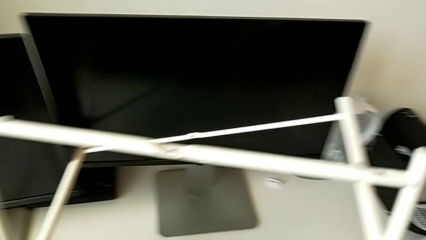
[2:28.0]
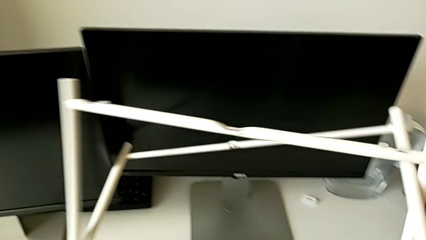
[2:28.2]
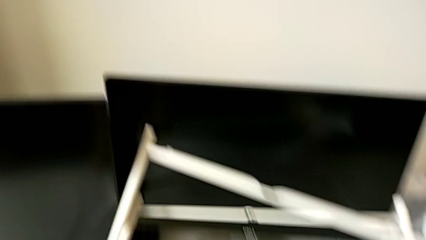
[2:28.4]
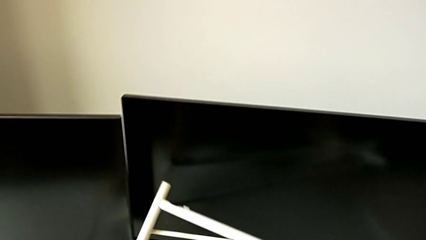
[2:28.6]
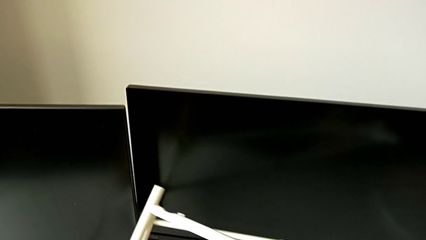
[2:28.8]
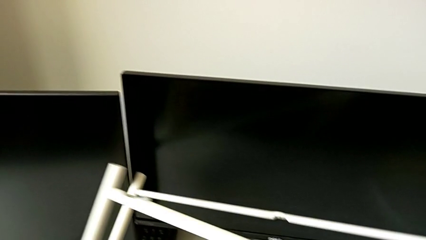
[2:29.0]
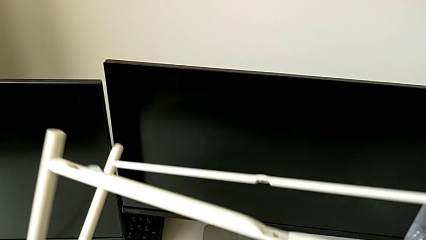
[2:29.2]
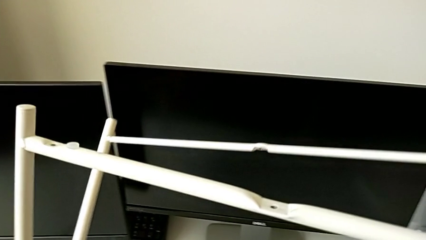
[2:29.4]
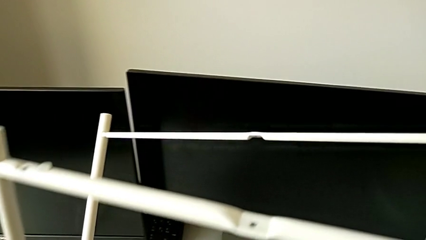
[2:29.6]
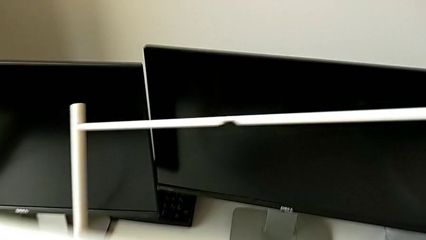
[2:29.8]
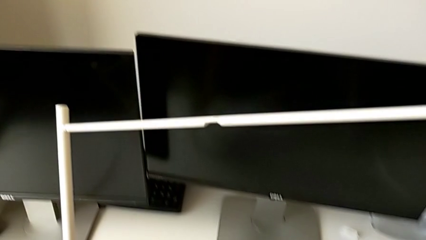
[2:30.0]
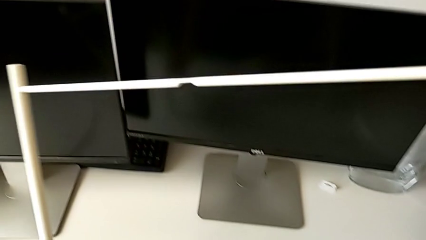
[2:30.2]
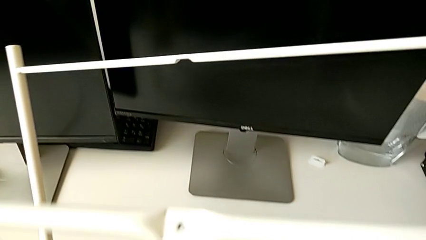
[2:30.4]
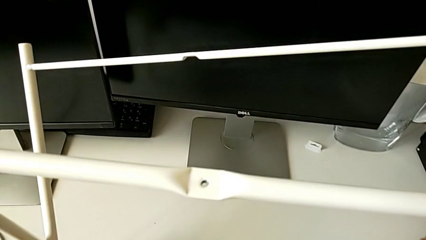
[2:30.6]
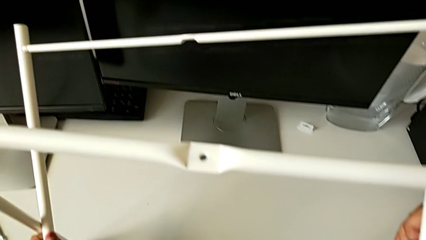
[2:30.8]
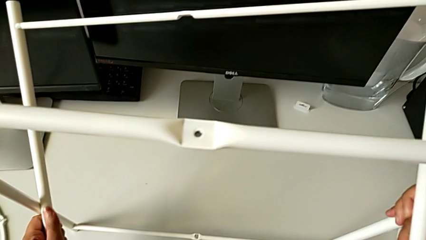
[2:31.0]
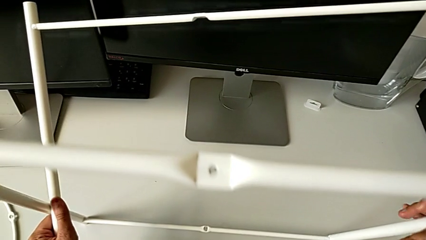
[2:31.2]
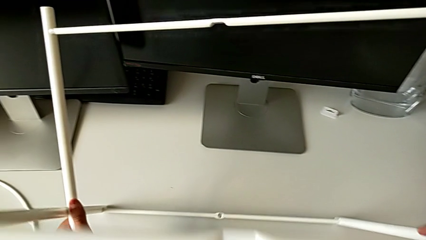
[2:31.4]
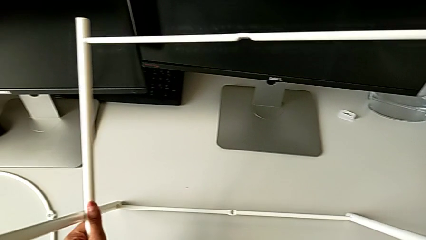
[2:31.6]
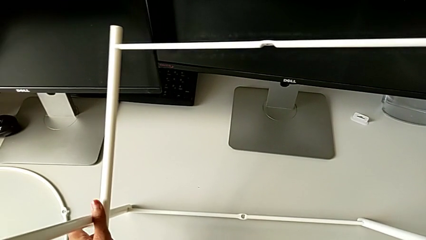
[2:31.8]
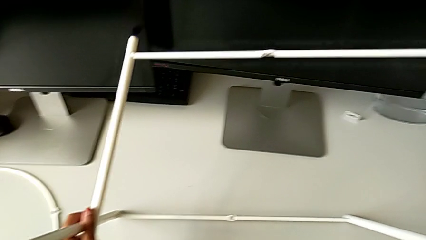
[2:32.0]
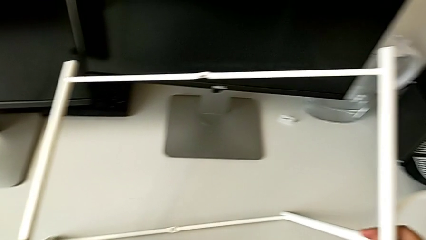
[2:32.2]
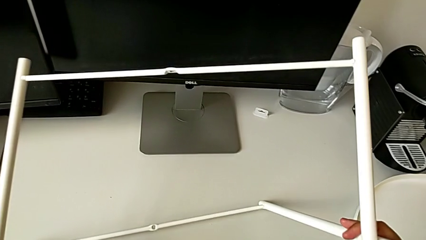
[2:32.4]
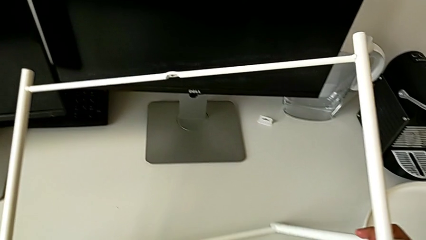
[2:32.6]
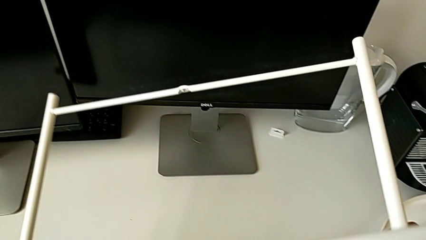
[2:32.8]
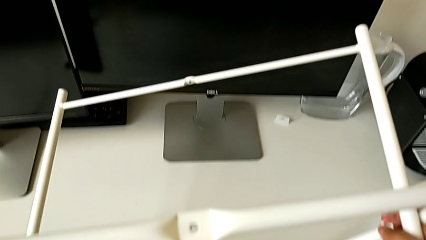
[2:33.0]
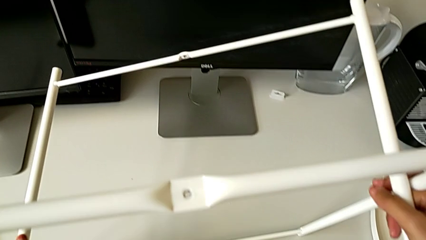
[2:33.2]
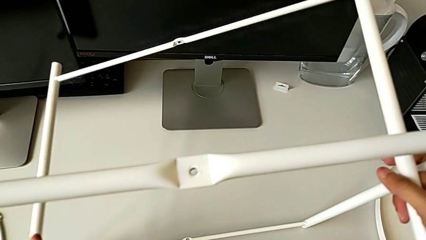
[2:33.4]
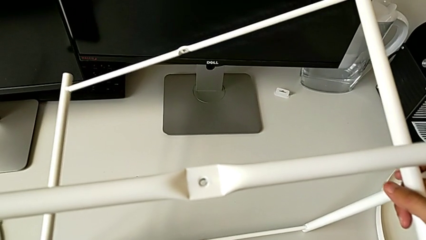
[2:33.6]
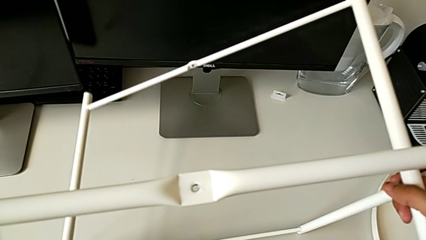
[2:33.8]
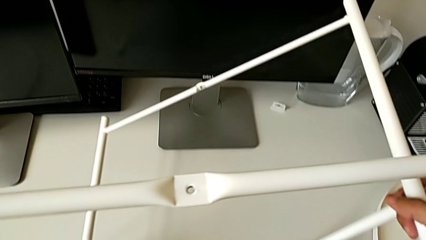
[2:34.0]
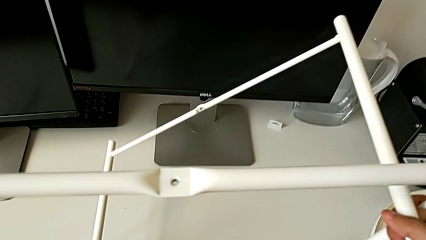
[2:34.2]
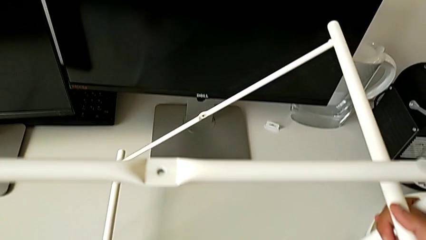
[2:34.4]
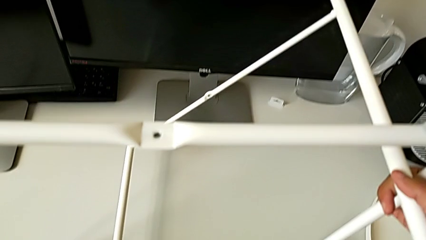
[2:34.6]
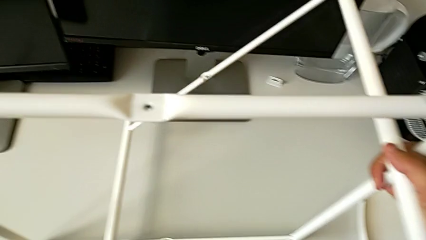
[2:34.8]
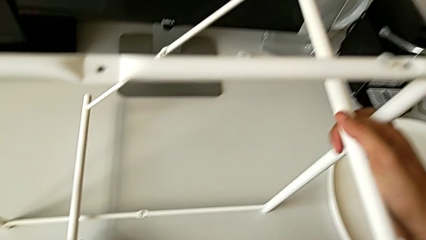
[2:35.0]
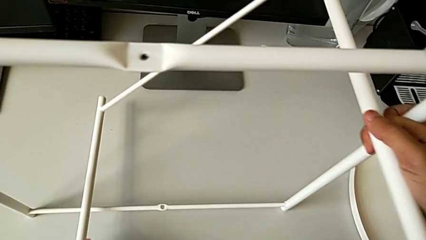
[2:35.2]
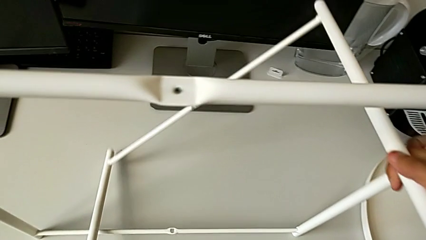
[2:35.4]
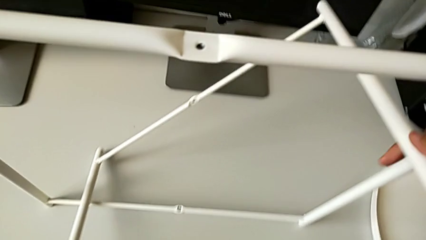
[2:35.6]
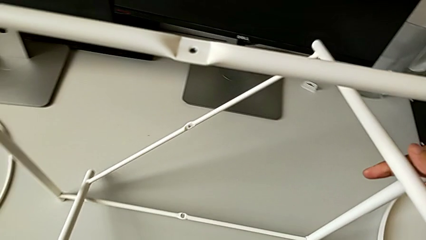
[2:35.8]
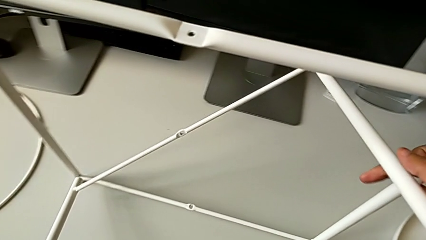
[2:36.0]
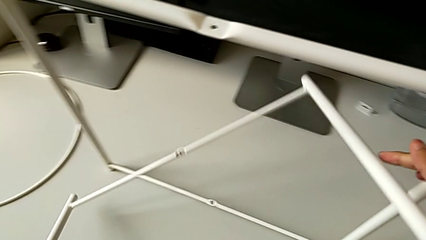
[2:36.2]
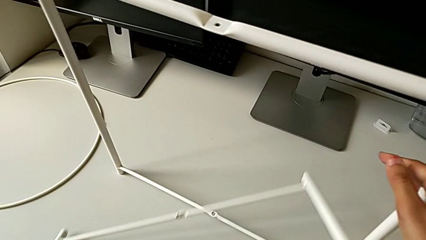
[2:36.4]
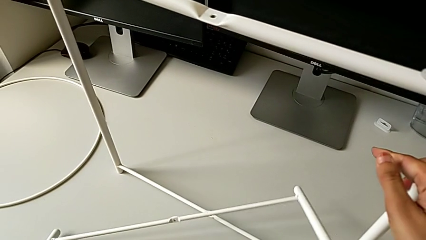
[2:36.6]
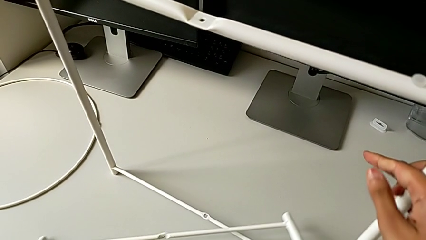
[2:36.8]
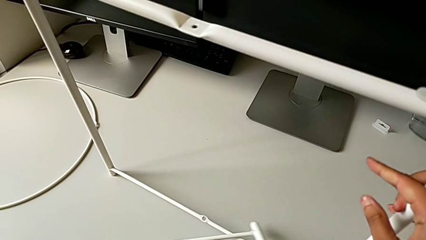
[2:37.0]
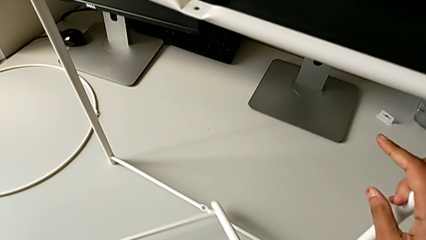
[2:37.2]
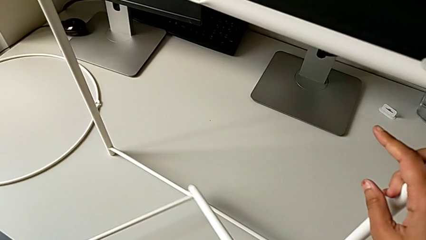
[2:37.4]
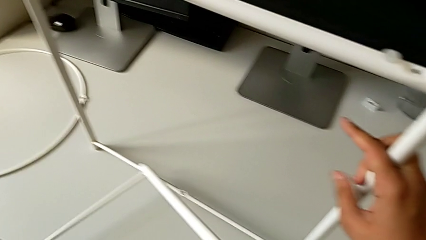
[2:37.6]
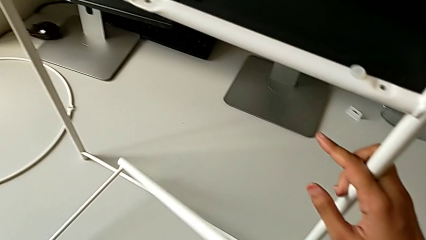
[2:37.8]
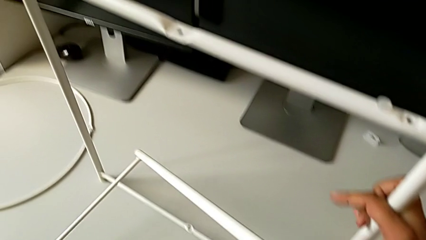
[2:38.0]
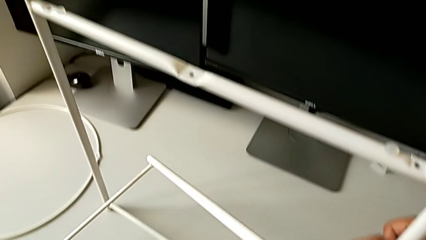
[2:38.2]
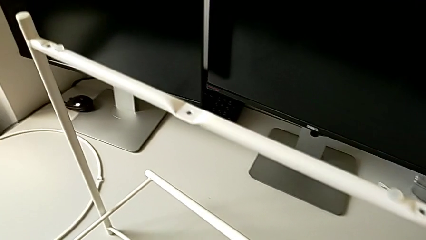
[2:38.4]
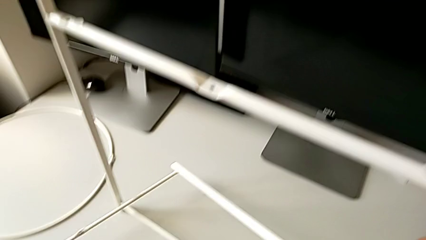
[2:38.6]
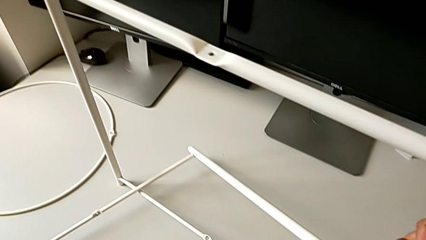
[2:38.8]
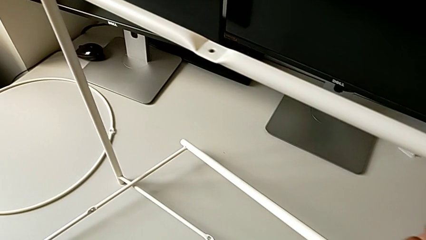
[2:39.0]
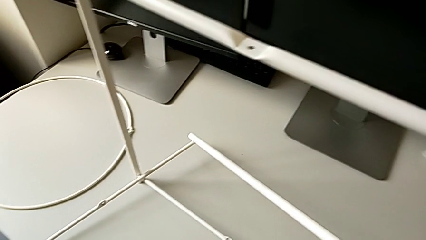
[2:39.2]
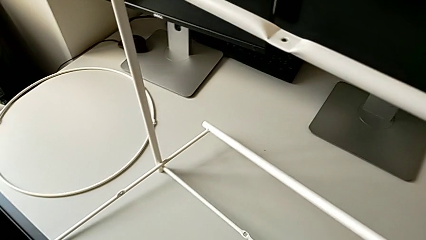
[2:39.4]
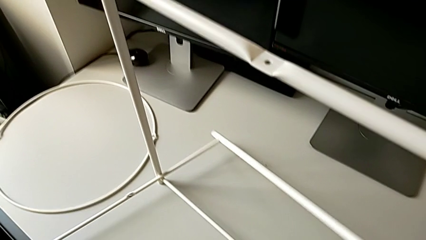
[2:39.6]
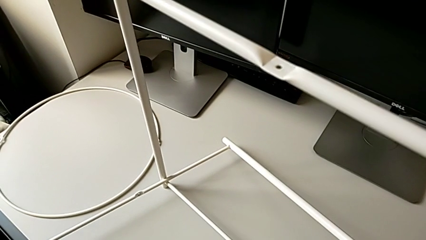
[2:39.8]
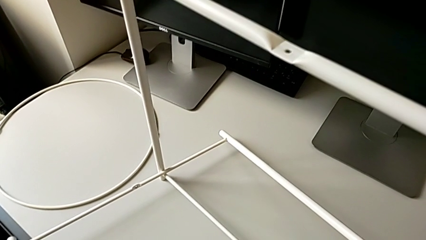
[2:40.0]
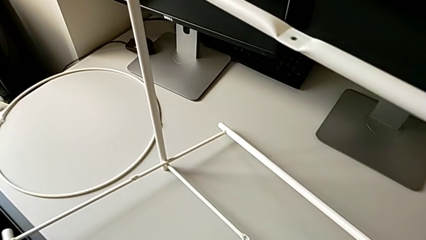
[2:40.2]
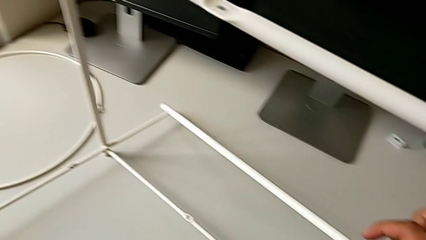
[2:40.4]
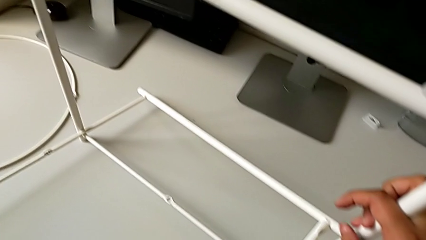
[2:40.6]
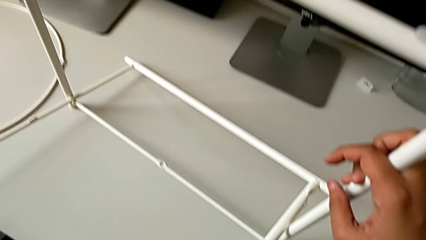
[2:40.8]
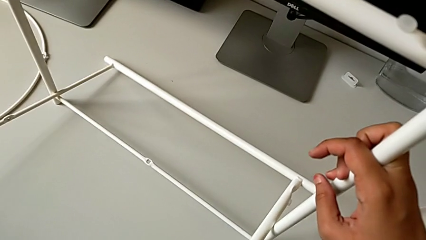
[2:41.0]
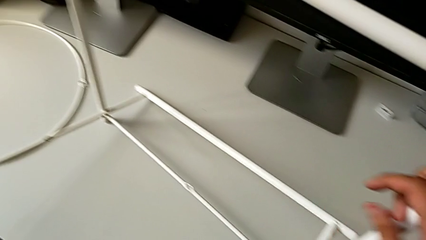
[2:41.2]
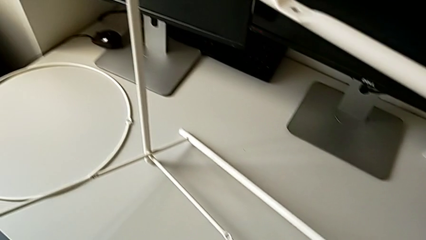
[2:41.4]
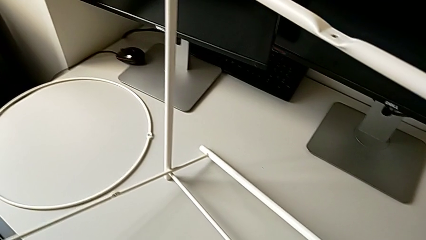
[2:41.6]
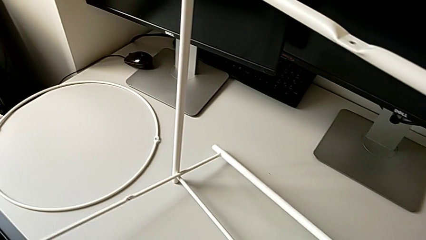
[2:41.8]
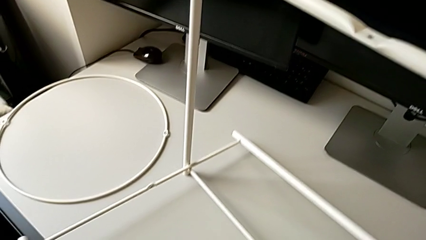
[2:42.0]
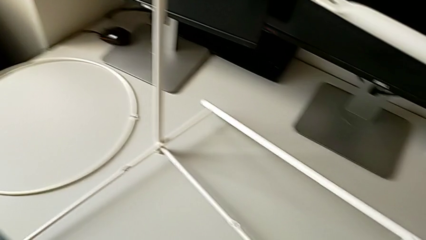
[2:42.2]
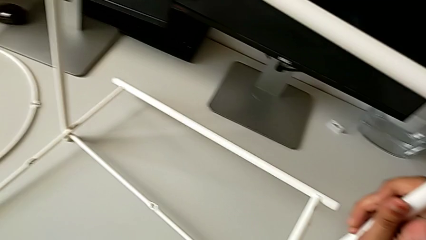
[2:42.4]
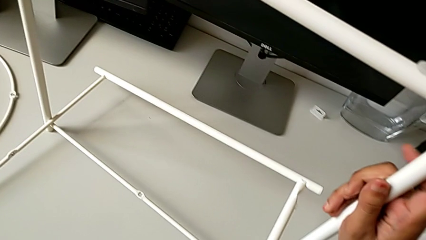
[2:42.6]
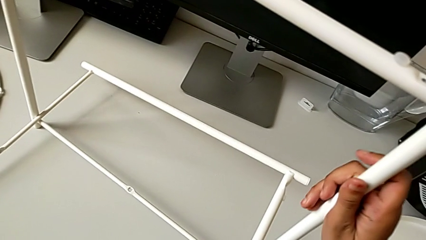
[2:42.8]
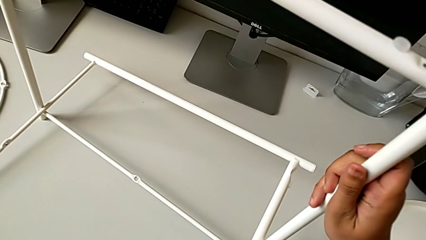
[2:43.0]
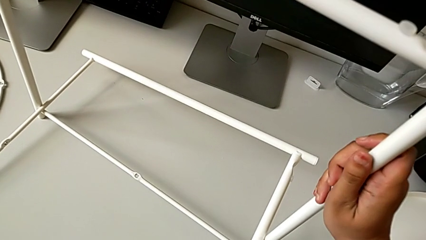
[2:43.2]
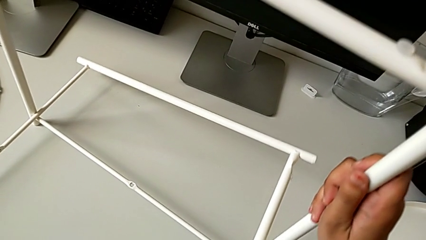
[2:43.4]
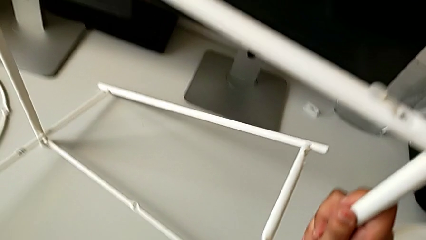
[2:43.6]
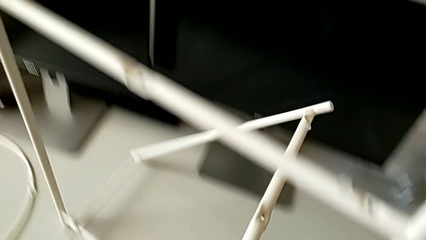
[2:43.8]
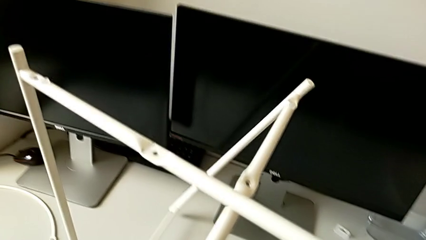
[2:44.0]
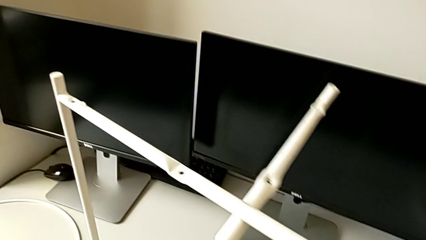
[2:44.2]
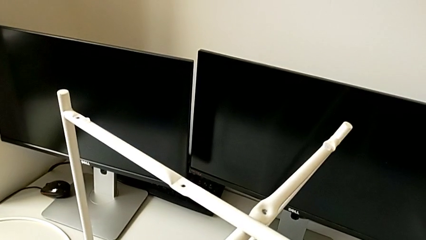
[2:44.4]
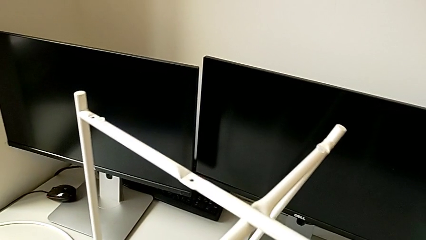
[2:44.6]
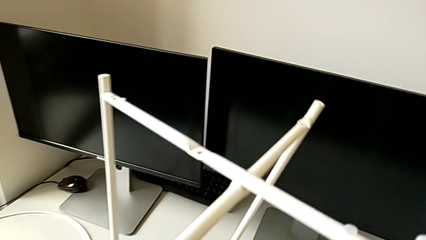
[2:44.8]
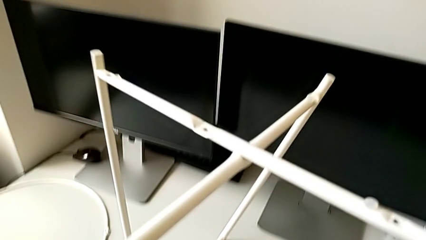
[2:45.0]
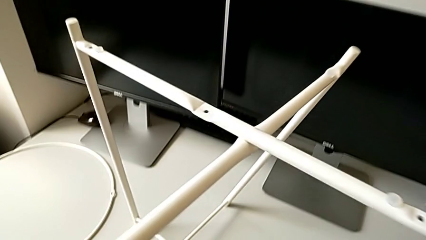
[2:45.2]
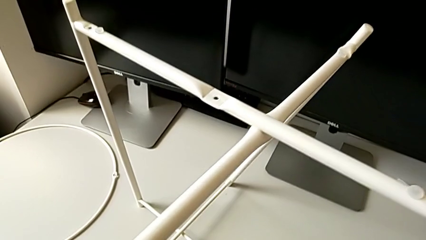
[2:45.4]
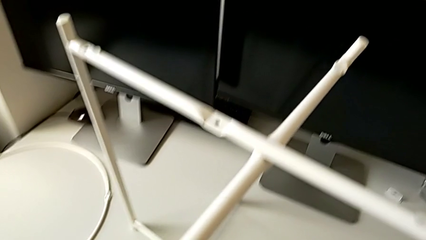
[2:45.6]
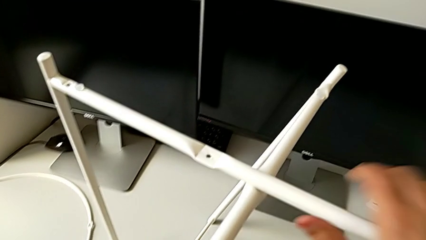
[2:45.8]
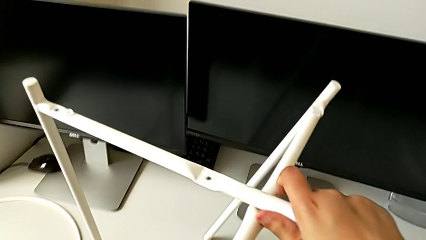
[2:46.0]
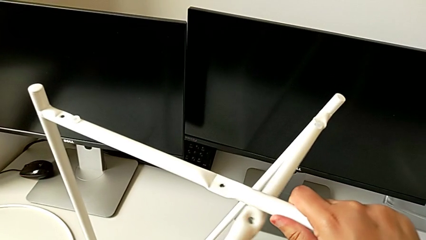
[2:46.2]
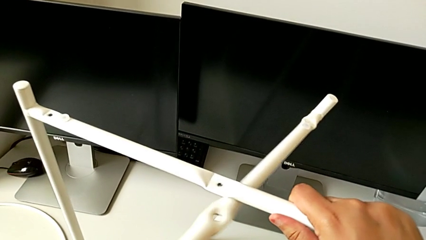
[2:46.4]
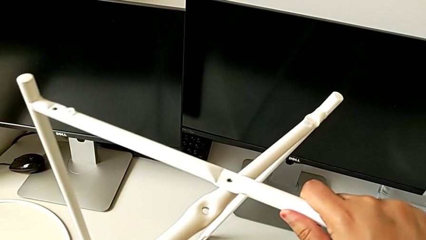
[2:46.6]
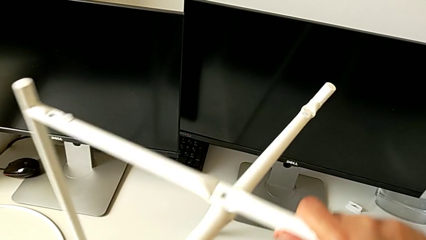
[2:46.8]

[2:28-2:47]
The camera wearer is trying to assemble the legs. They rotate the leg, hold it, rotate it, withdraw it, inspect it, place it, lift it and wrongly align it.
